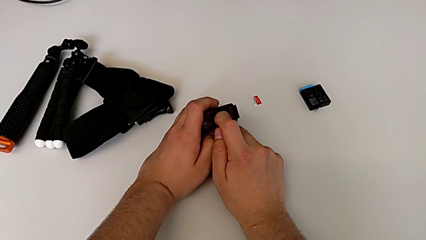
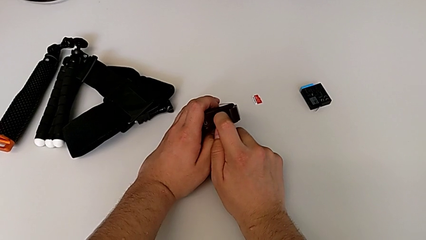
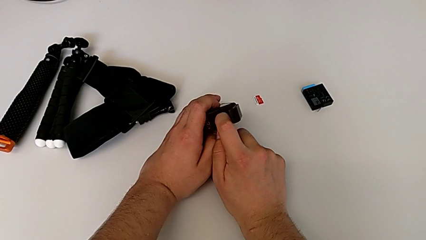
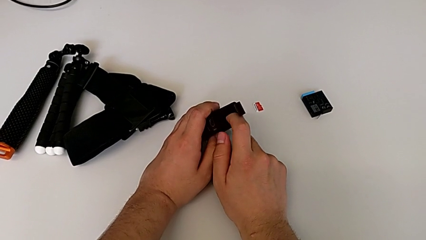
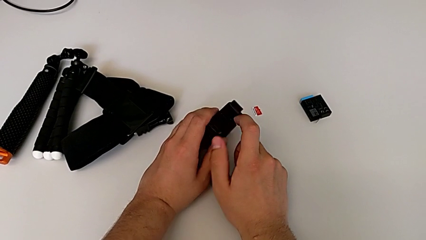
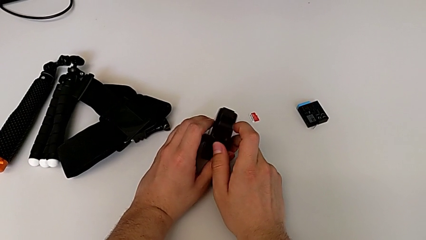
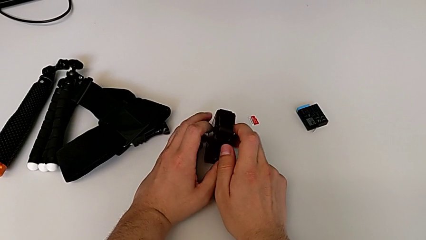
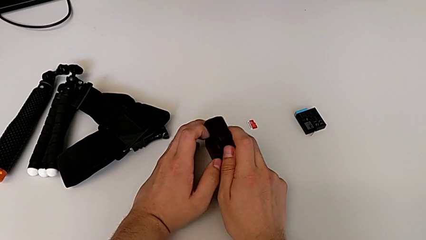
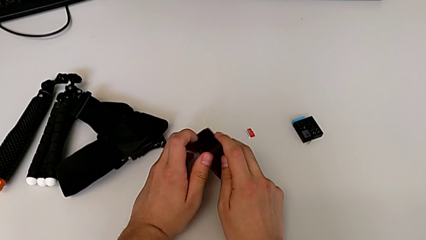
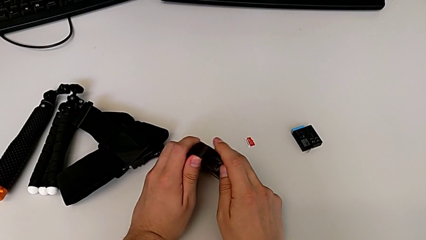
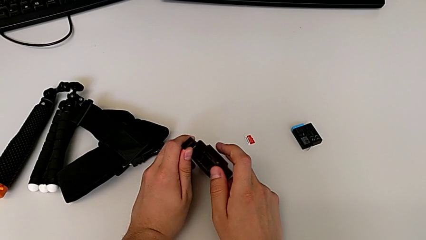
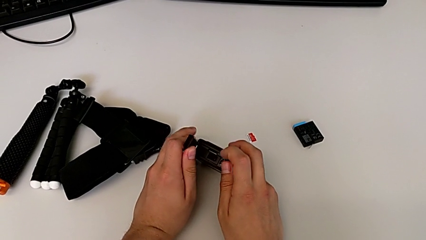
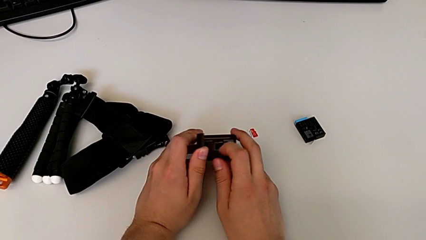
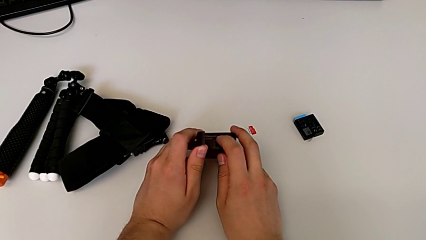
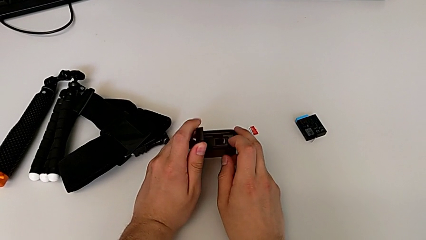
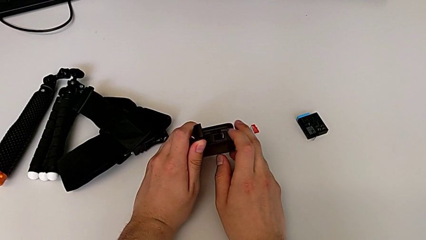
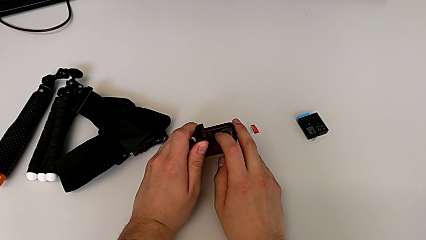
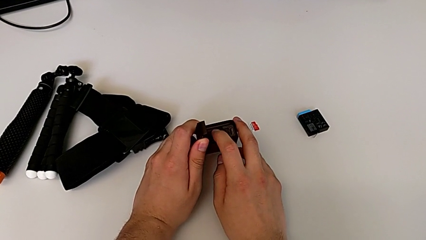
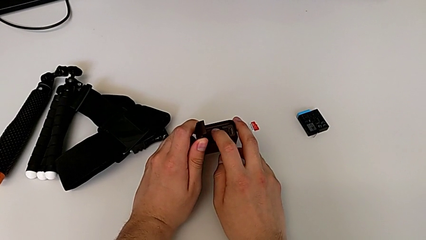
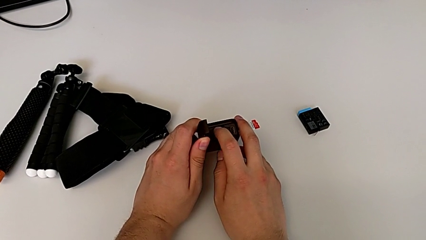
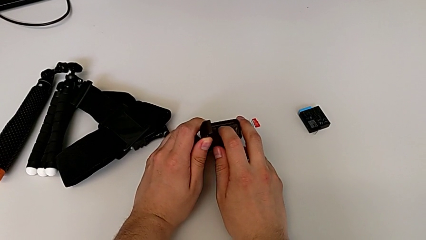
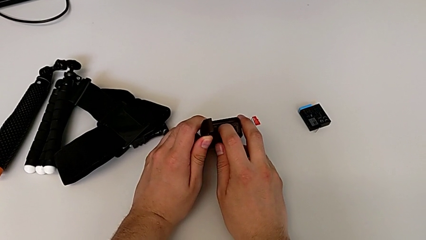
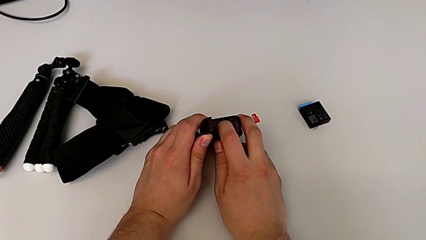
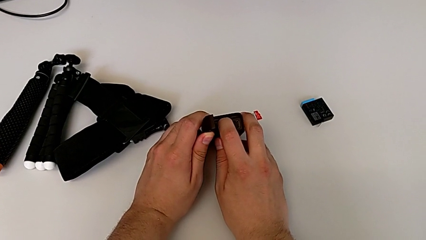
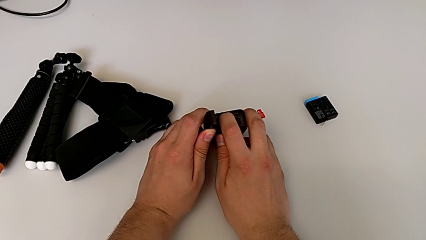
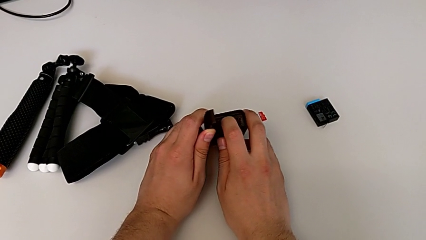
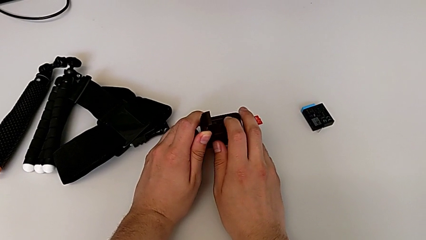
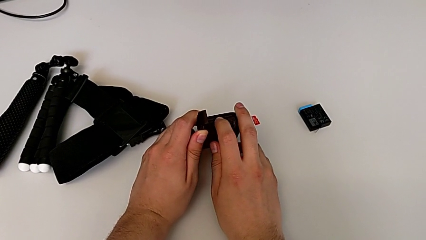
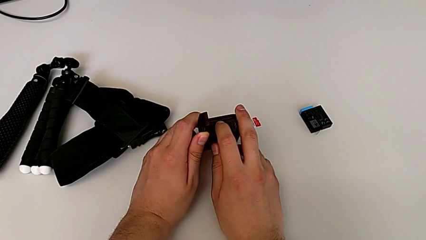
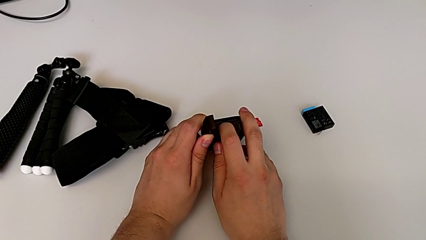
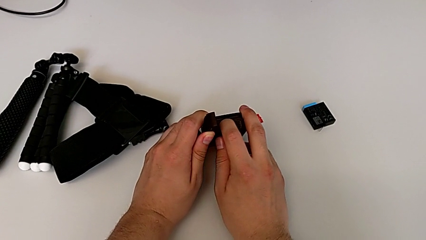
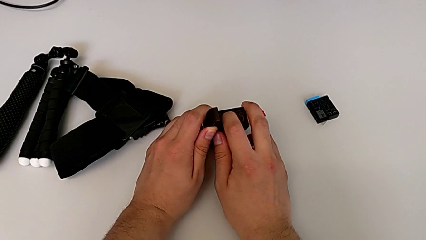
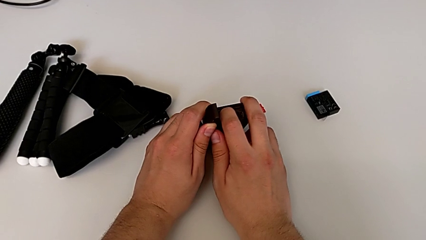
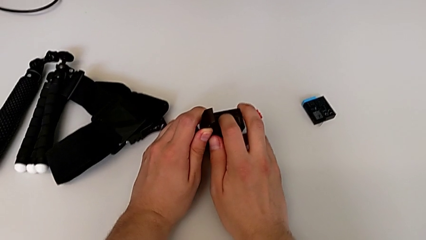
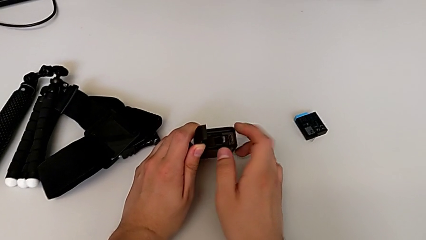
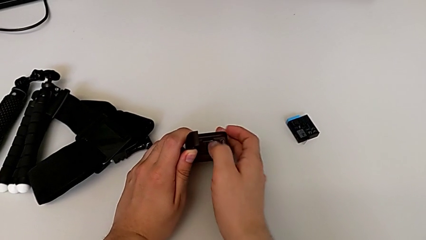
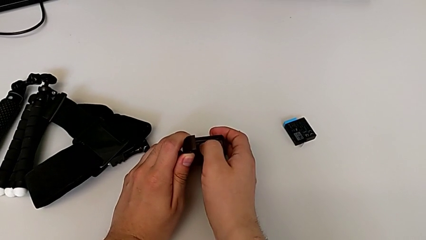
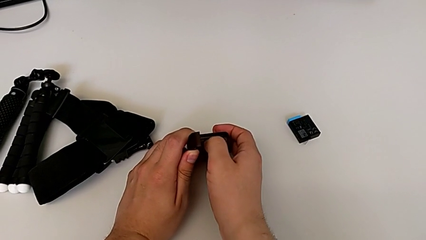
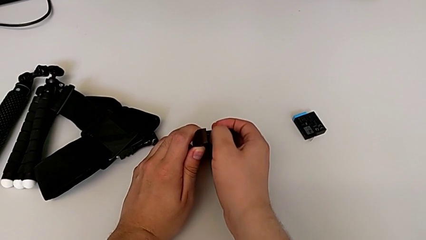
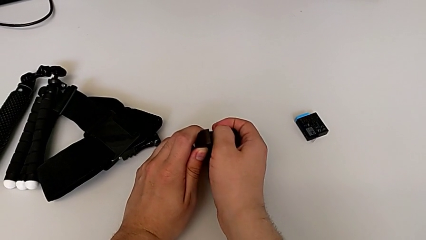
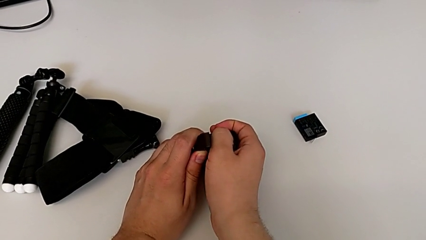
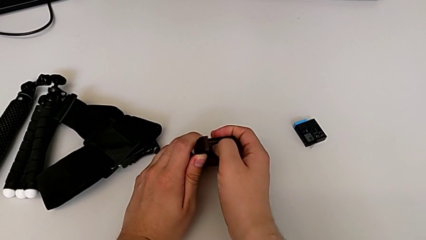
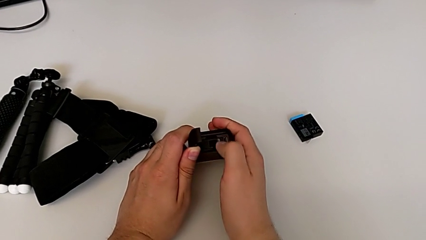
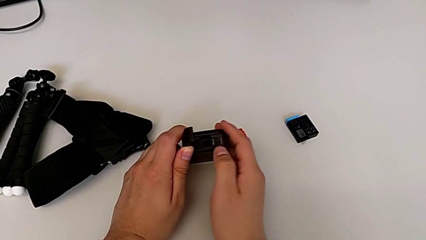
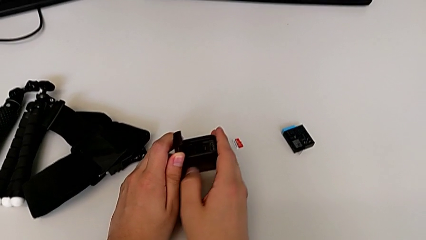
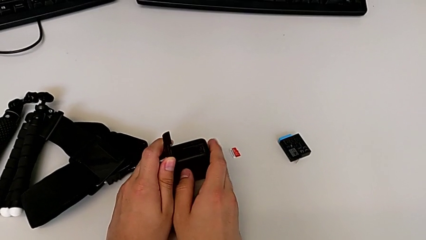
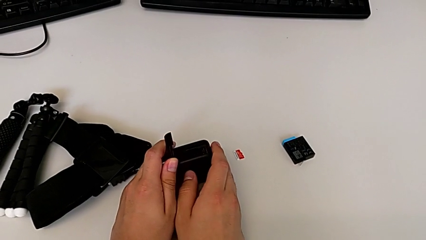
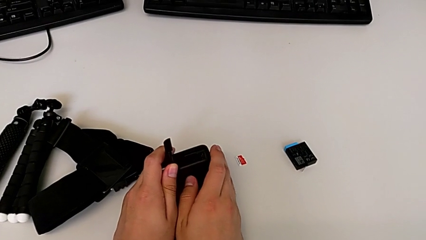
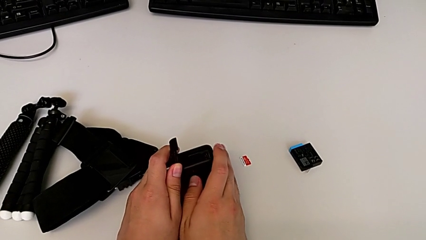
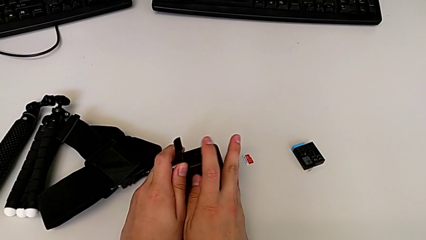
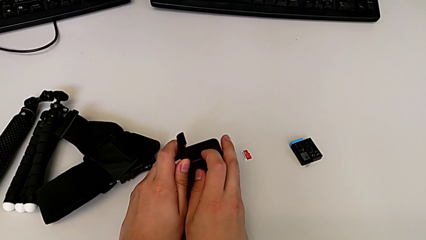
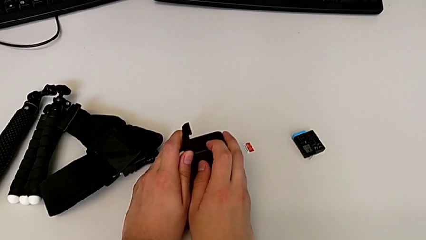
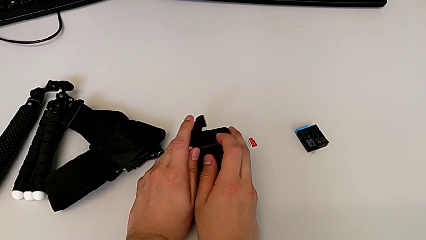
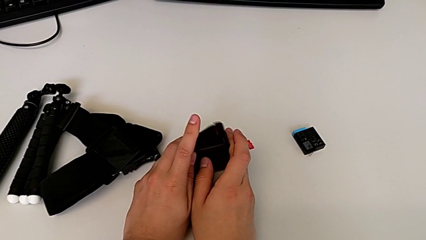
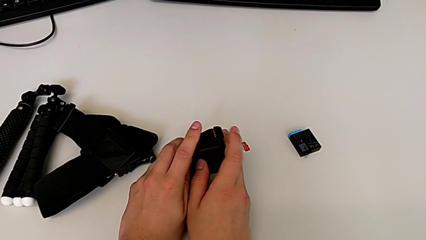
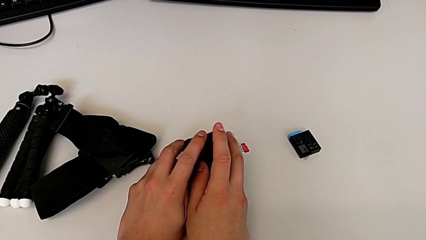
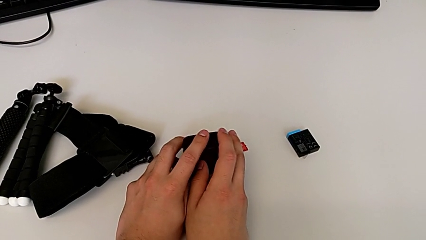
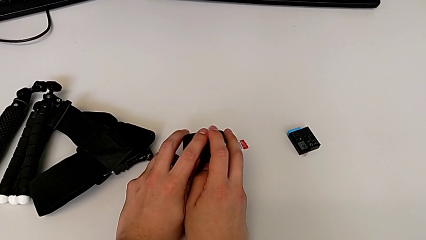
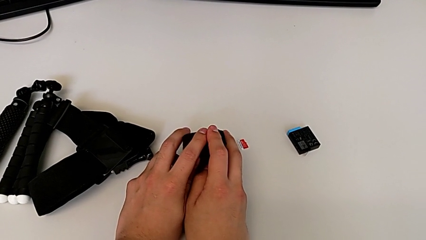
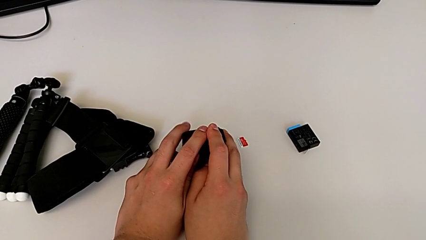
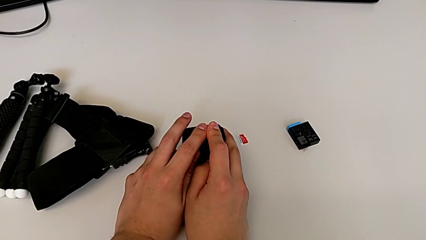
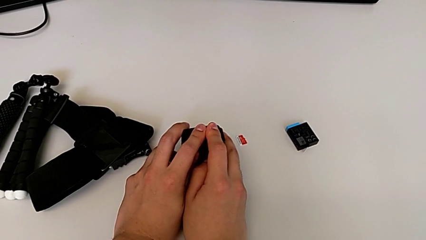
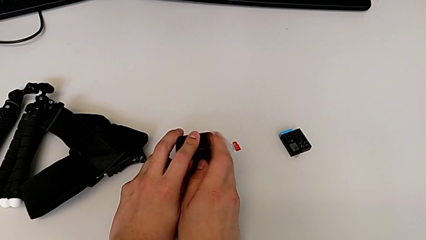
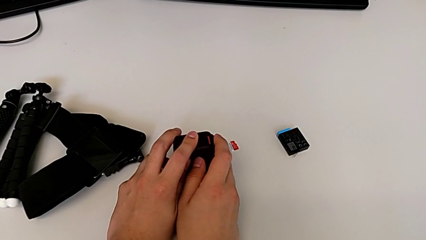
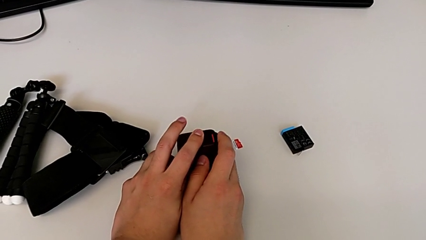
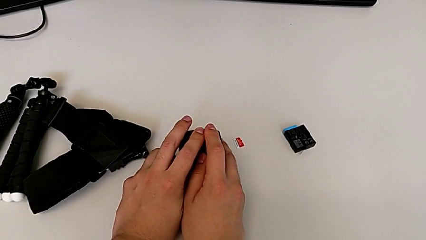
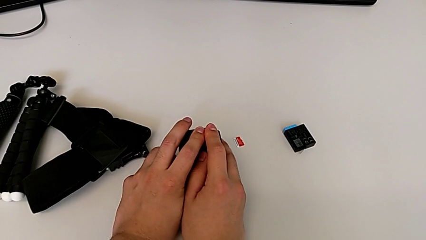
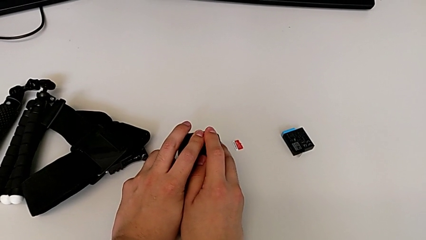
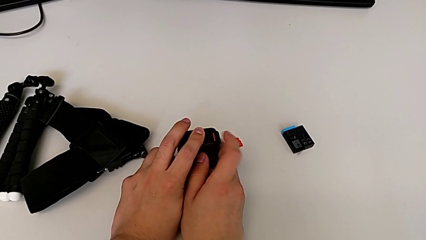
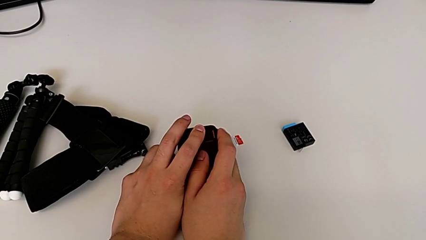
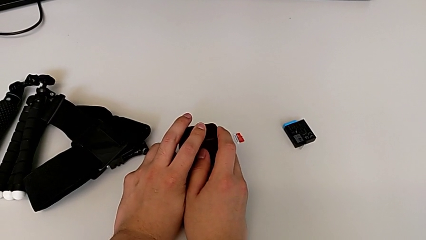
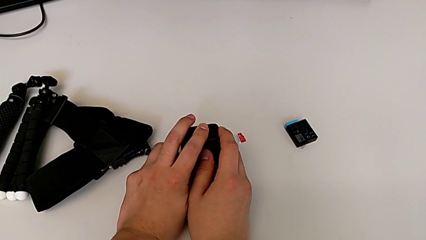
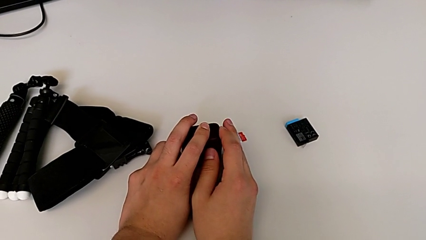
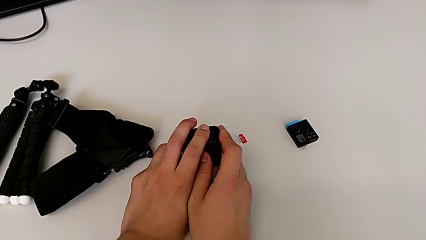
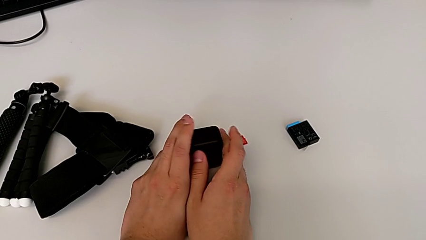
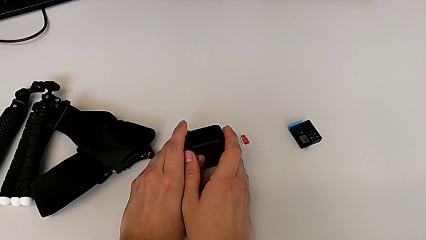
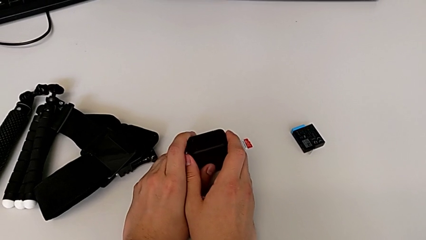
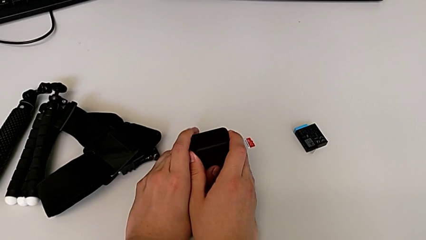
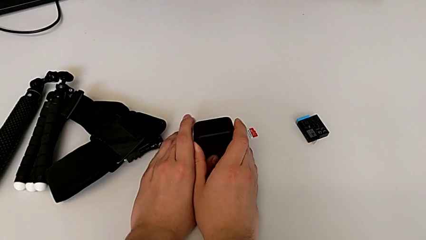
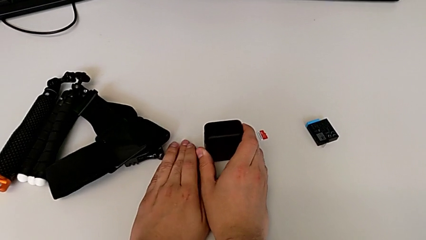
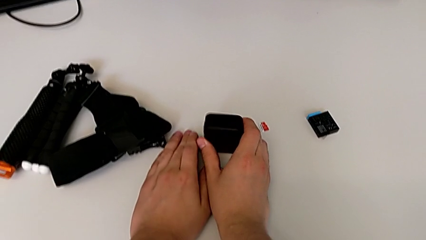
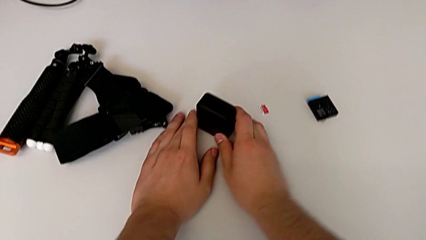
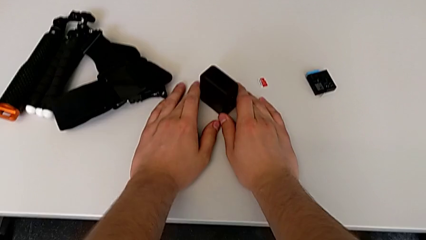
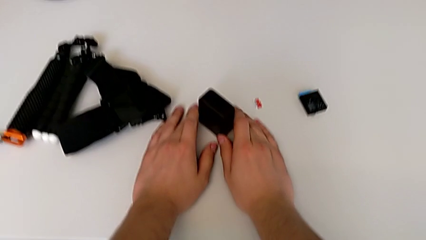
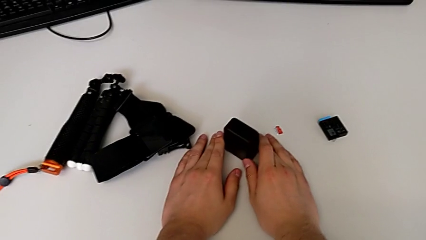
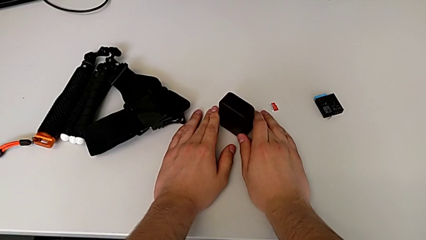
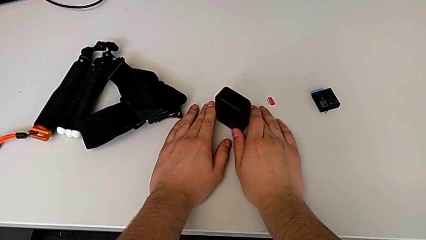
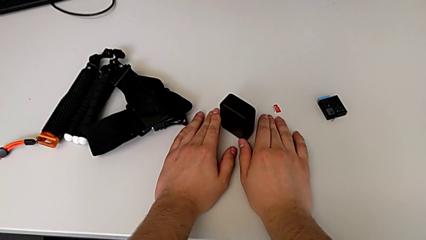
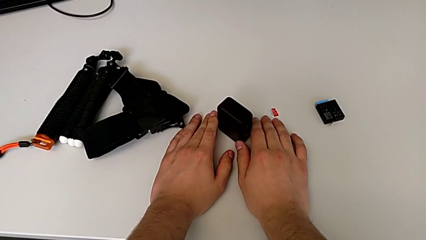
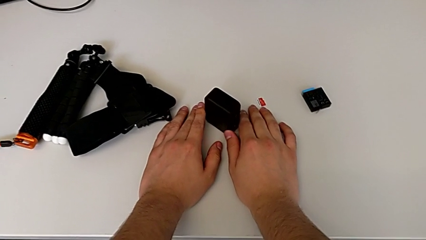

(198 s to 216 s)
The camera wearer is exchanging the micro SD card of the GoPro. They rotate the GoPro, push the SD card, close the battery door and lock it.
